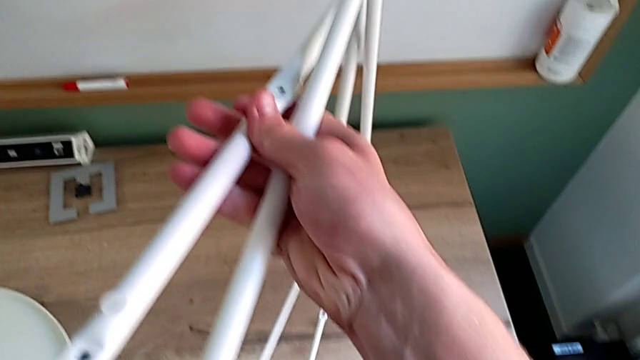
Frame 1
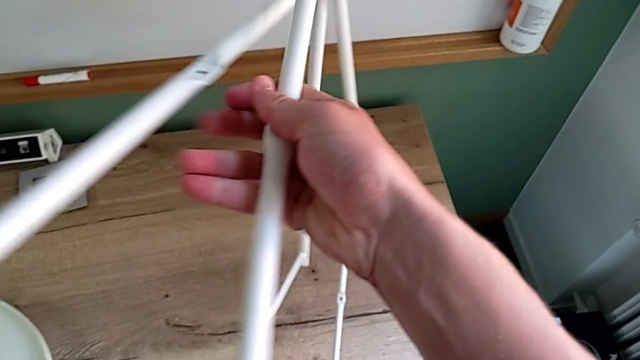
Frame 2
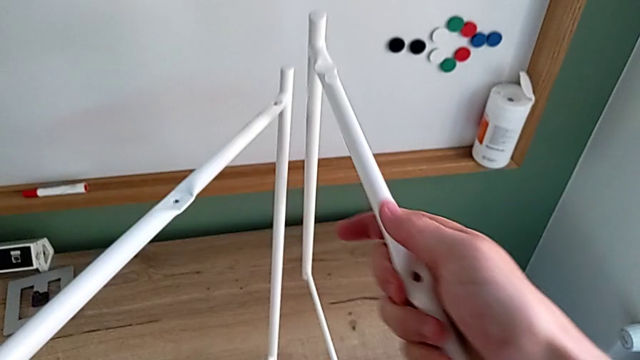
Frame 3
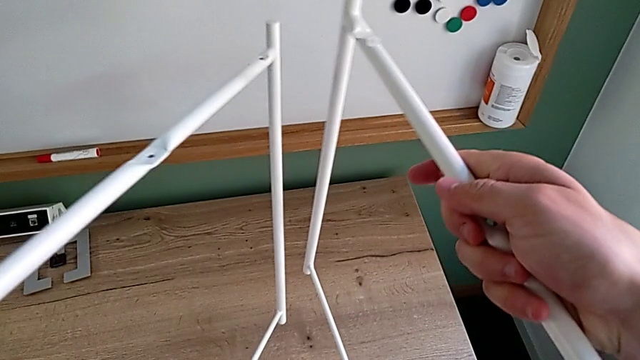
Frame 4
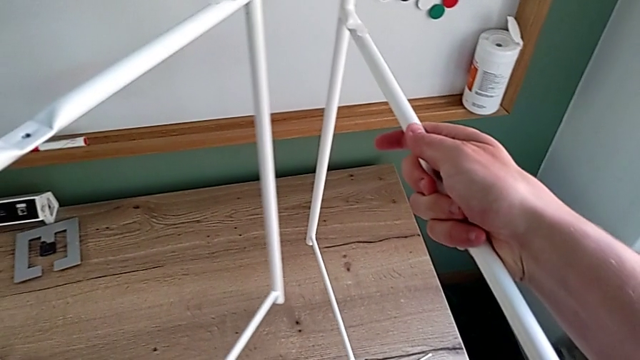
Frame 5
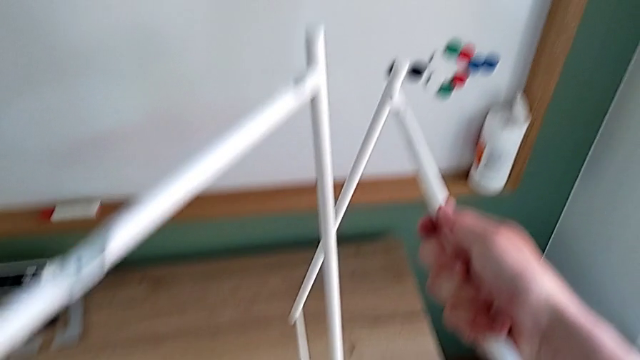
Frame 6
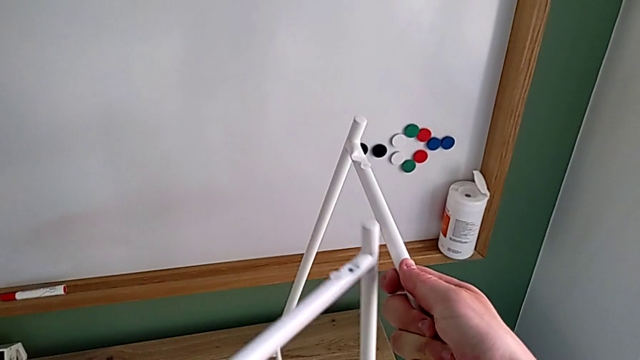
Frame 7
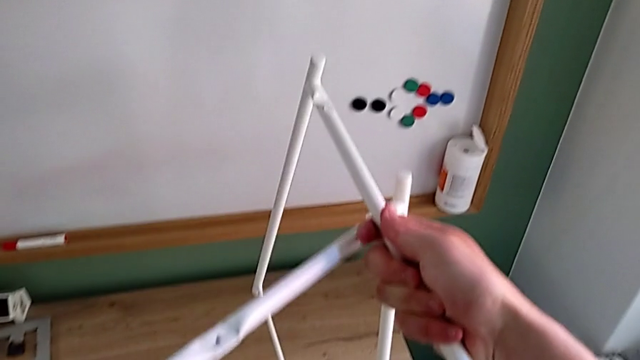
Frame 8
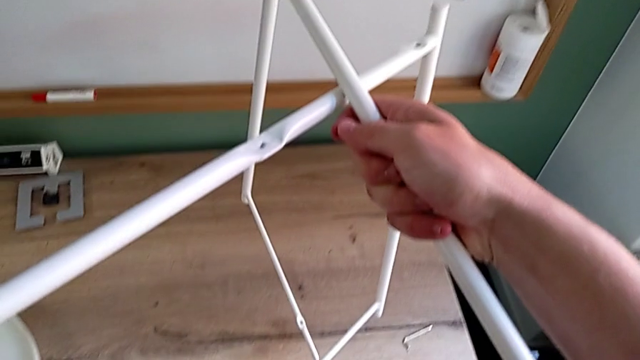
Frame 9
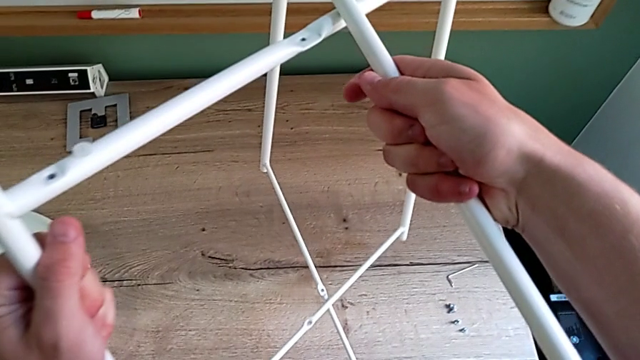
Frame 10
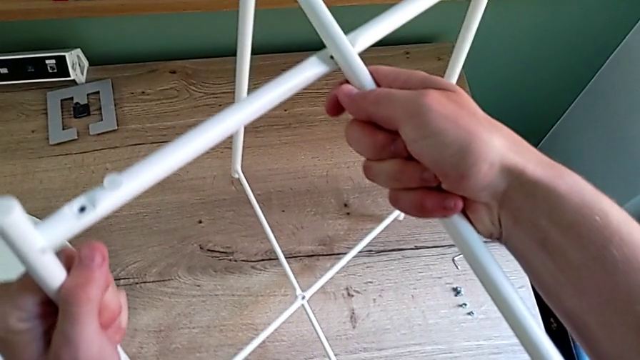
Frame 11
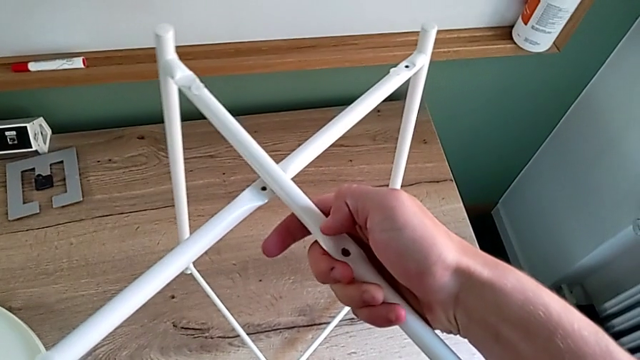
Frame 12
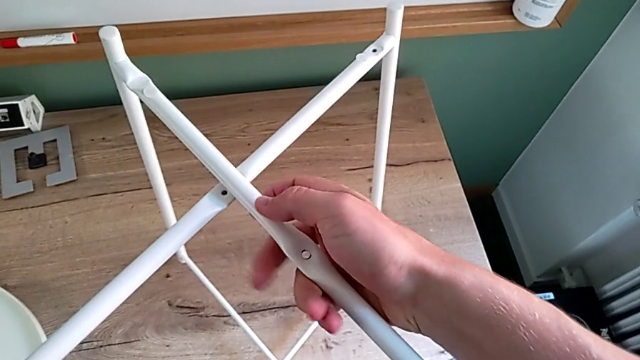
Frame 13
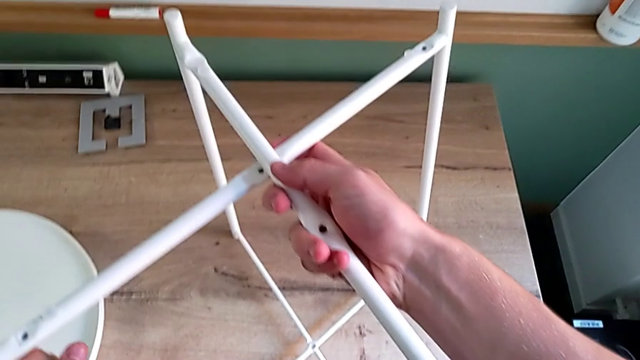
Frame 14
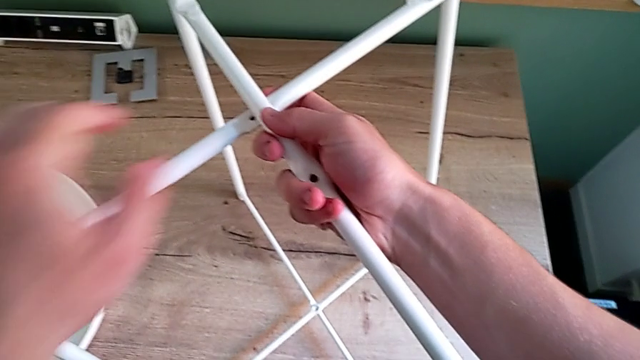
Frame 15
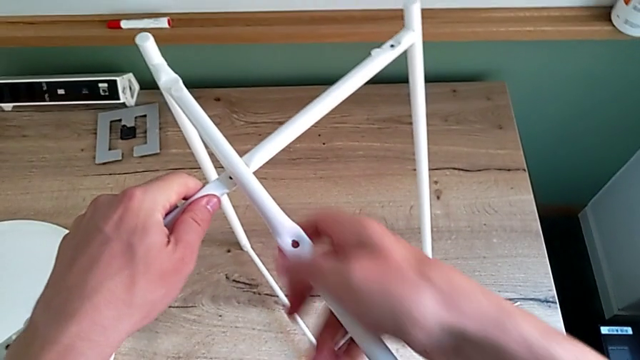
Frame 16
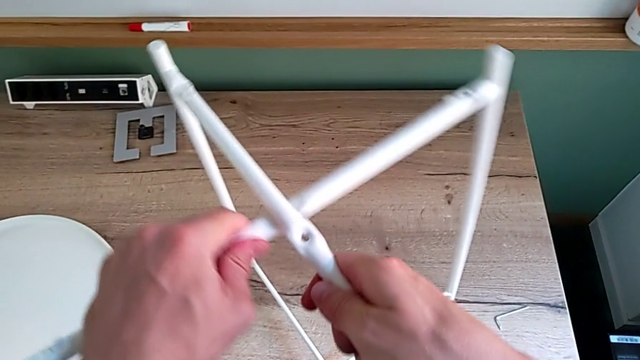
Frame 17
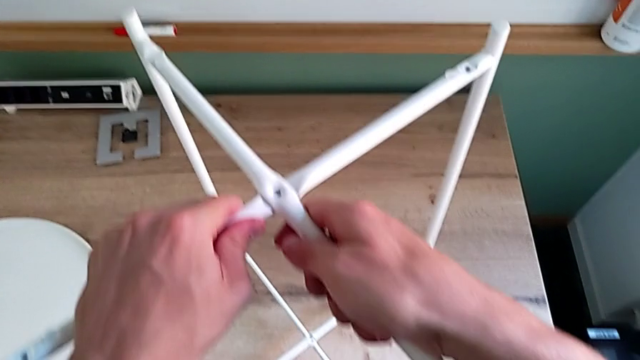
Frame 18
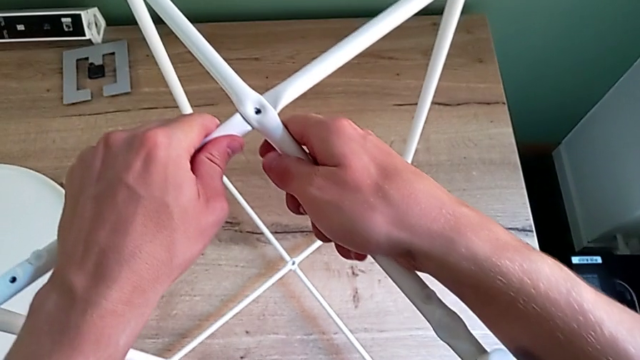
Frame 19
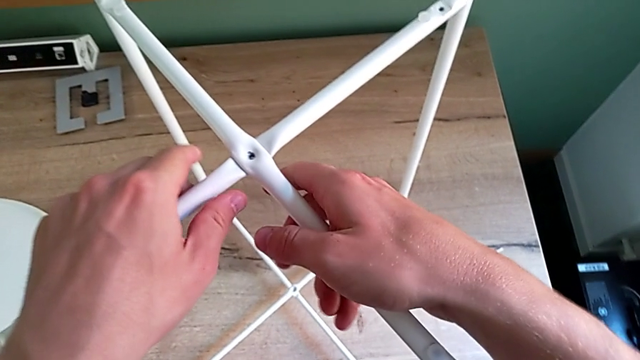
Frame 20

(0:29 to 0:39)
The camera wearer is assembling the legs together. They place the leg and align it.

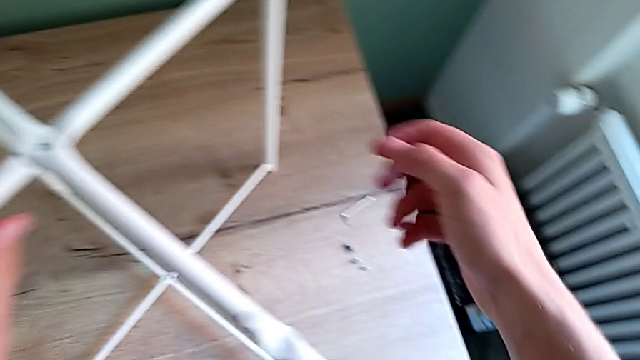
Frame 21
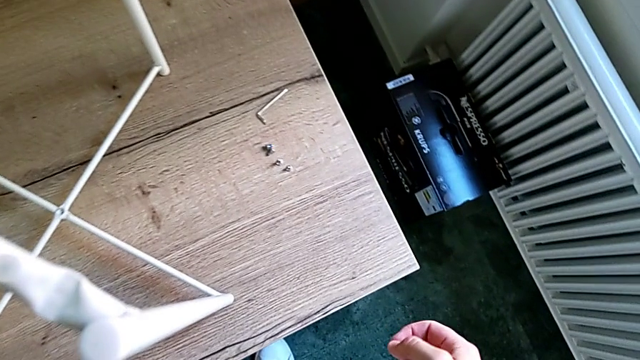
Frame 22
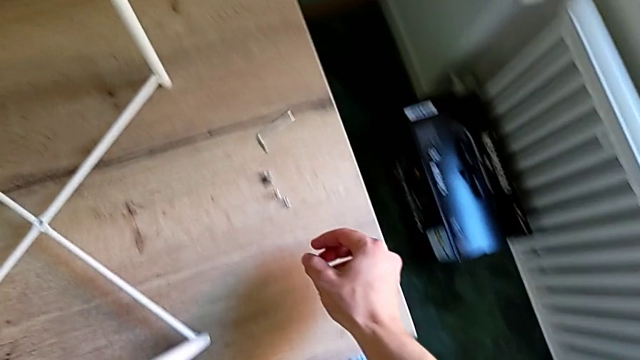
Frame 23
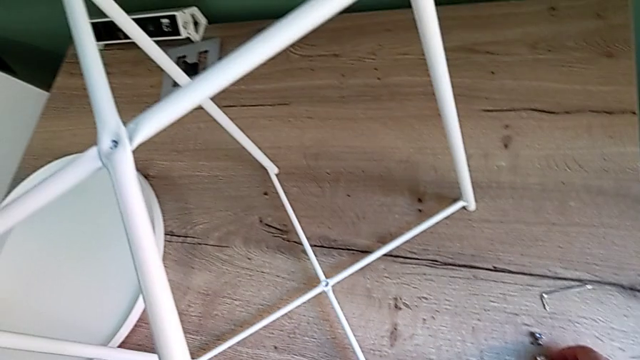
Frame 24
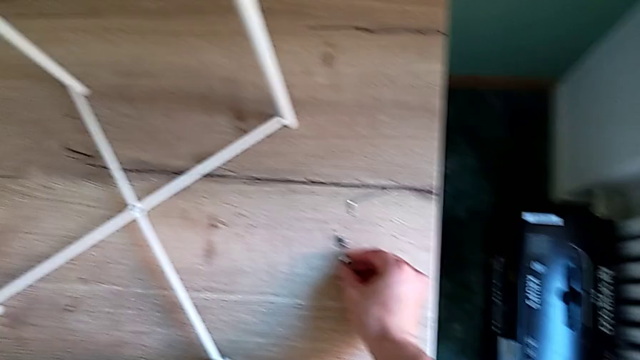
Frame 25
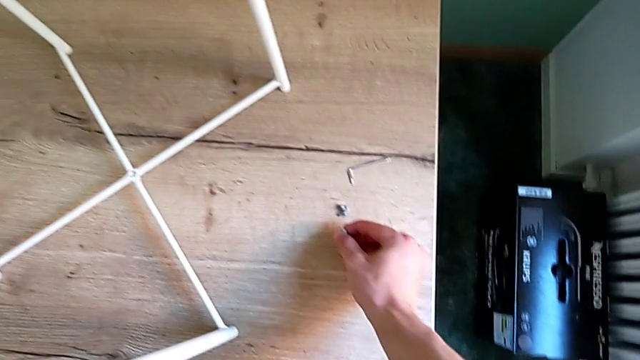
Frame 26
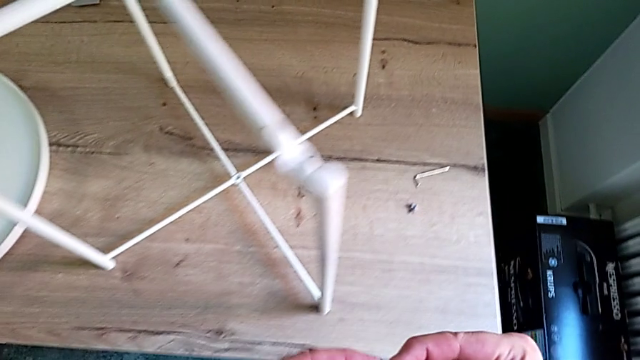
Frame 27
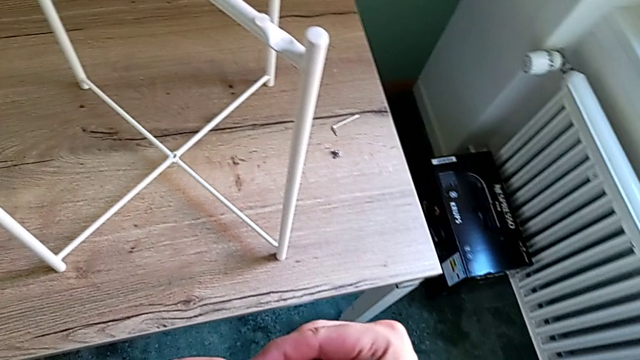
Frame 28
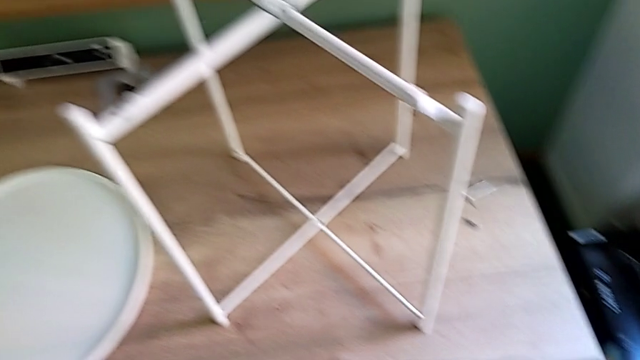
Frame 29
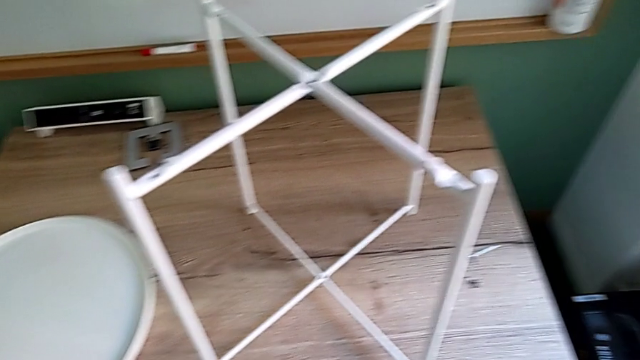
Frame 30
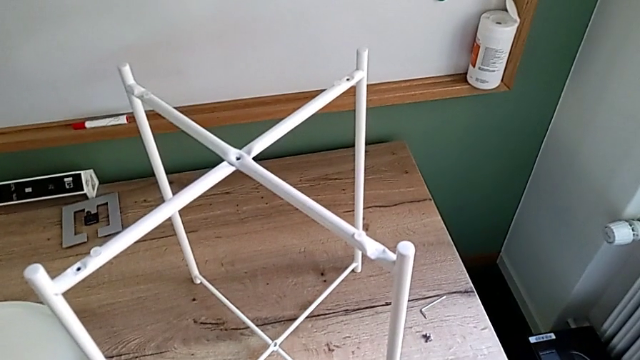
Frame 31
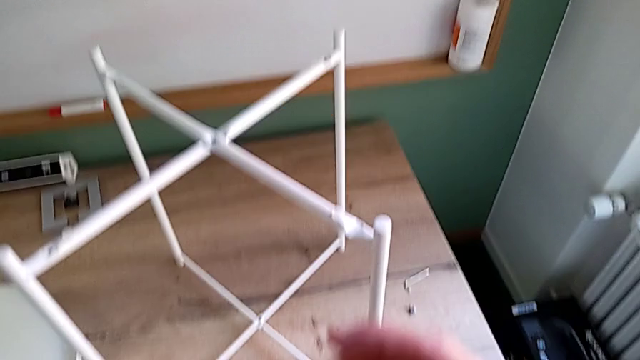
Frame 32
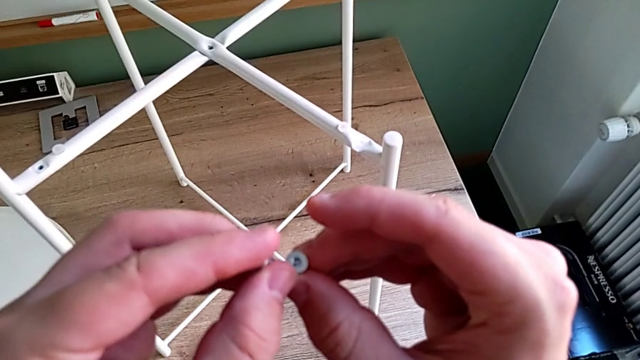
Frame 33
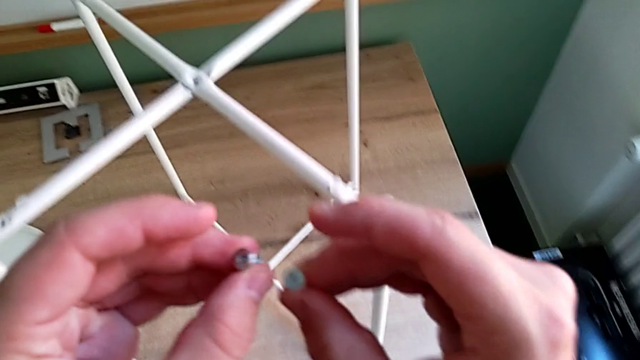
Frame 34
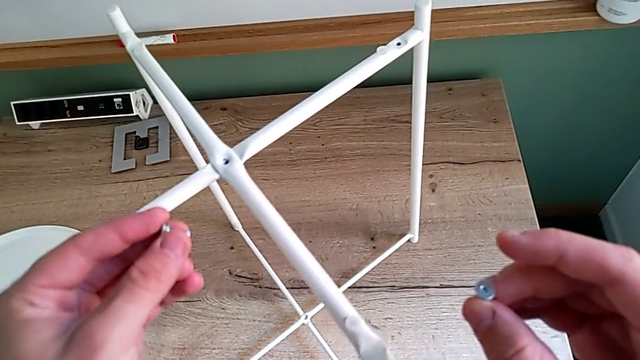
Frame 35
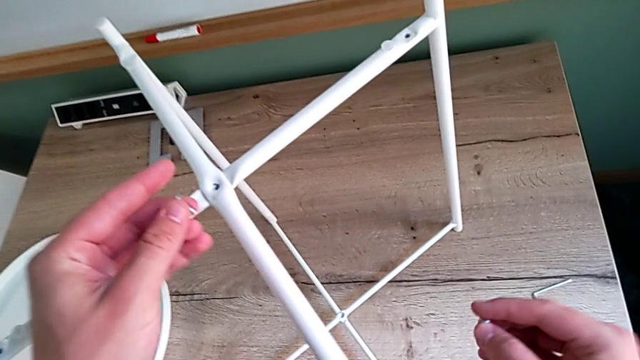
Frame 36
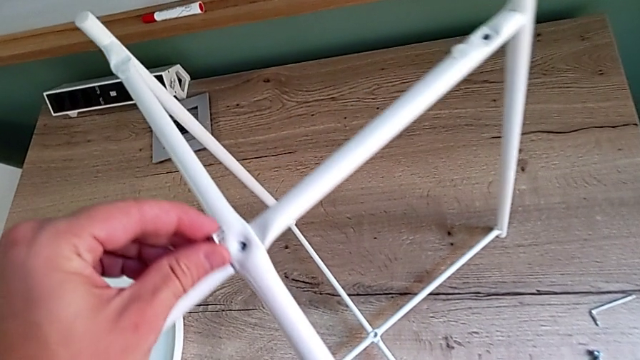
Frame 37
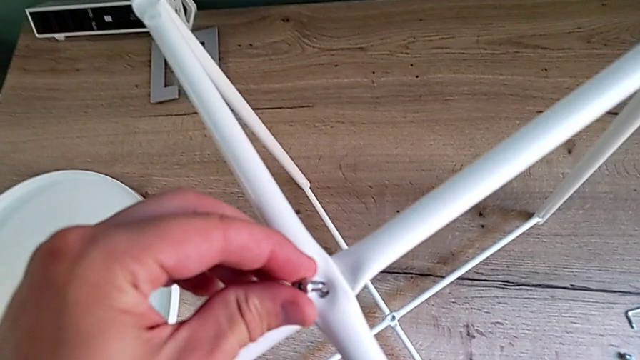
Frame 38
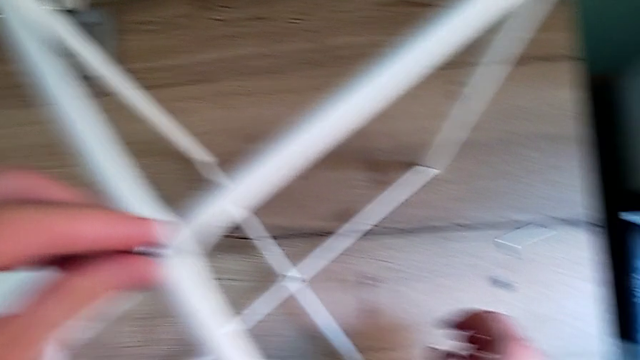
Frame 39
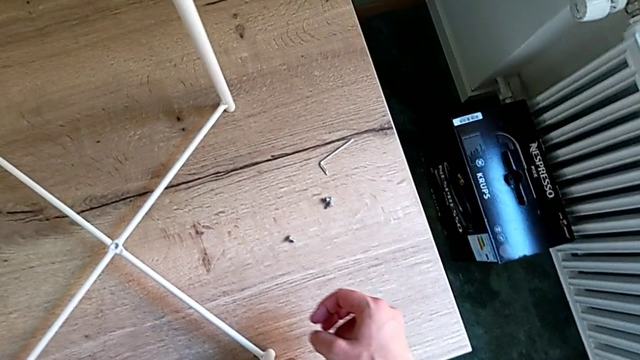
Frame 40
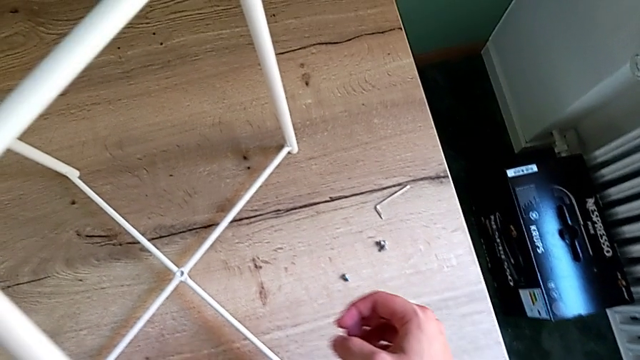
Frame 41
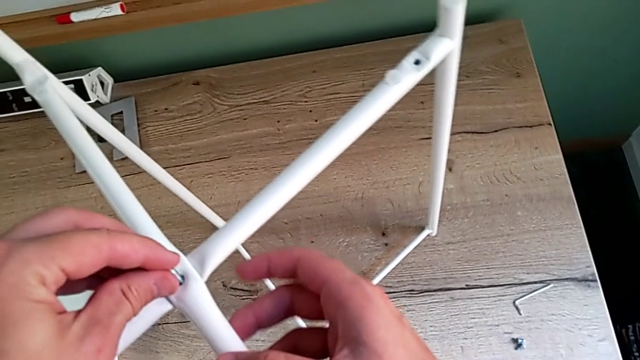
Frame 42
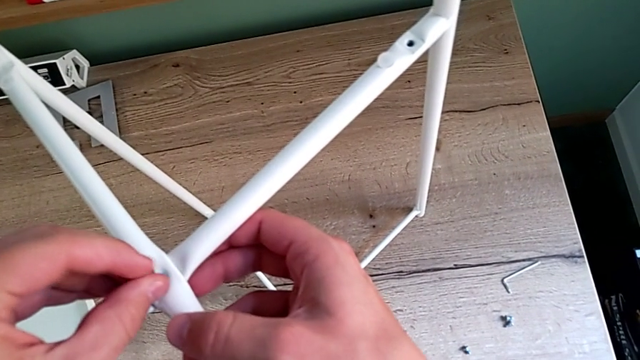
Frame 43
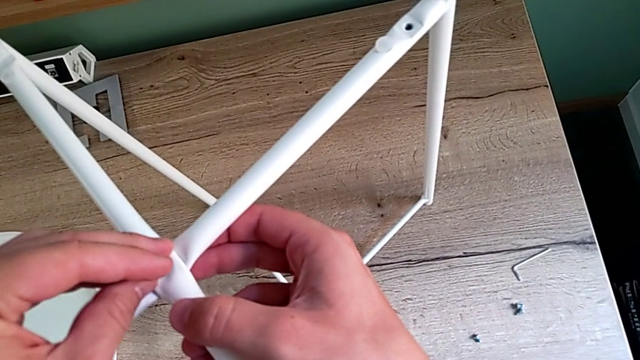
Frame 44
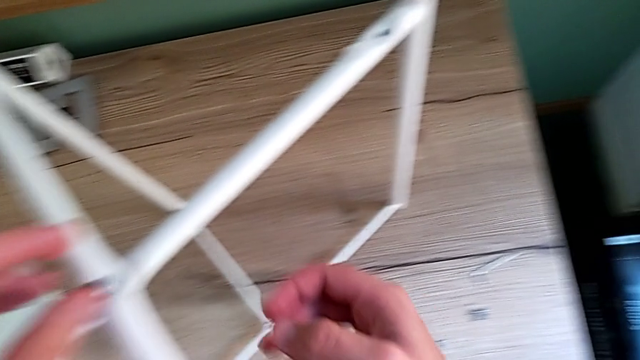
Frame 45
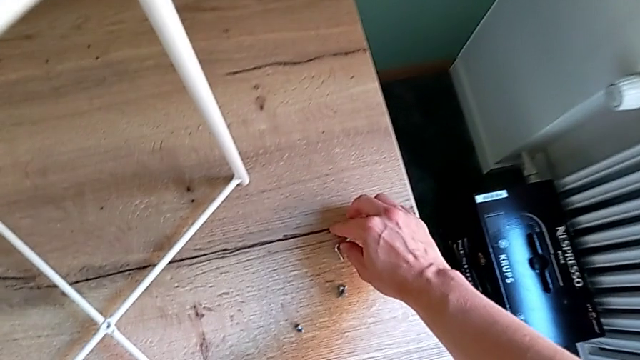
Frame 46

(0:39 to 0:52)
The camera wearer is screwing the top bolt of the legs. They grab the hex socket head, lift it, insert it and grab the Allen wrench.
